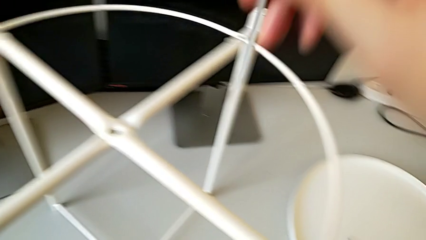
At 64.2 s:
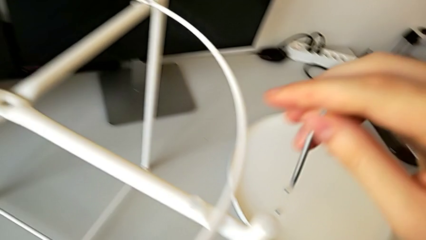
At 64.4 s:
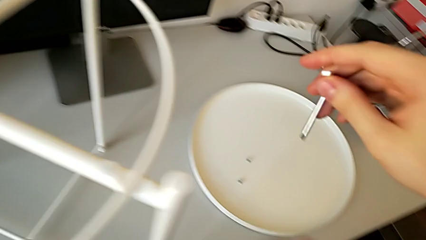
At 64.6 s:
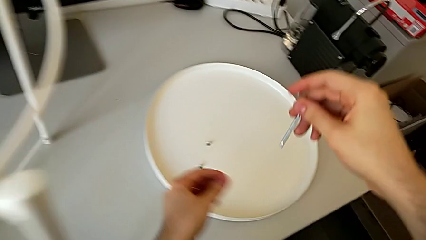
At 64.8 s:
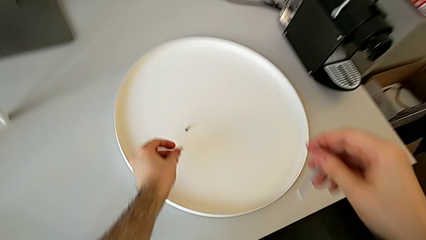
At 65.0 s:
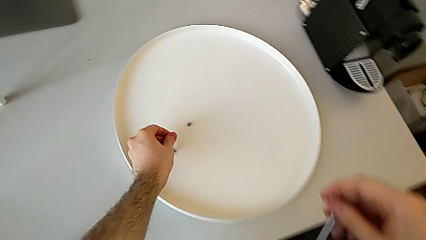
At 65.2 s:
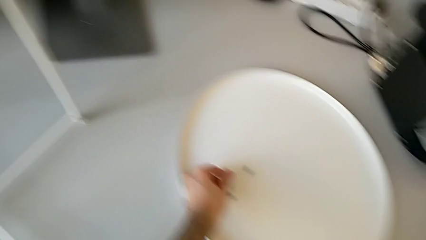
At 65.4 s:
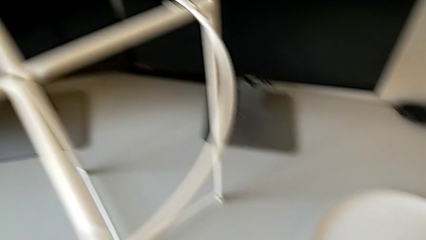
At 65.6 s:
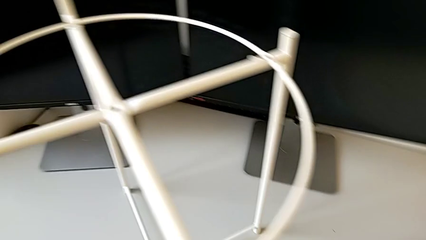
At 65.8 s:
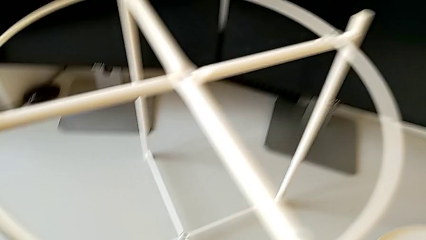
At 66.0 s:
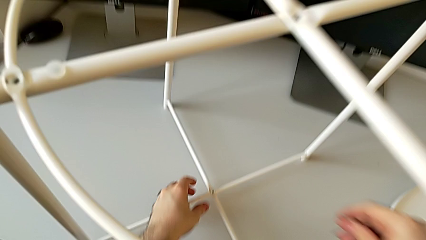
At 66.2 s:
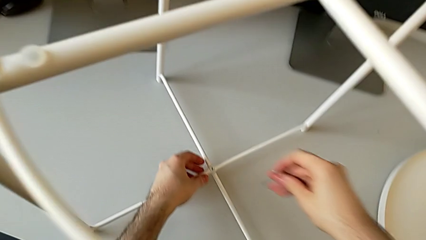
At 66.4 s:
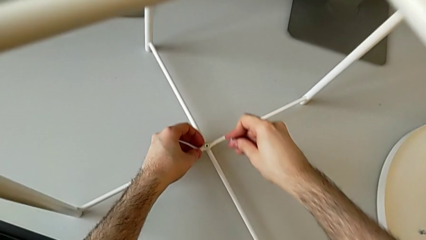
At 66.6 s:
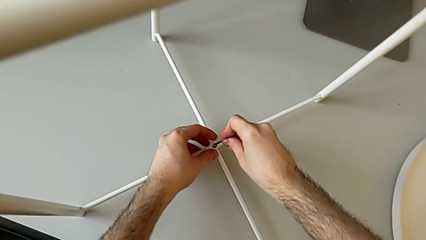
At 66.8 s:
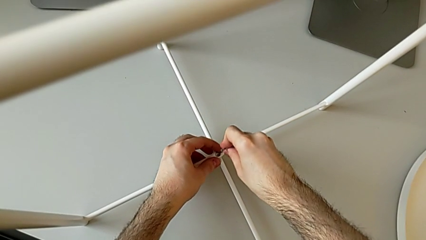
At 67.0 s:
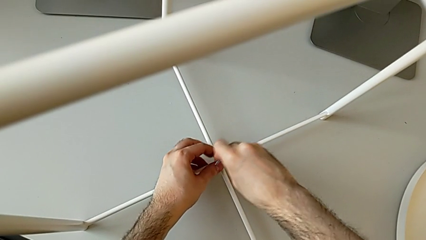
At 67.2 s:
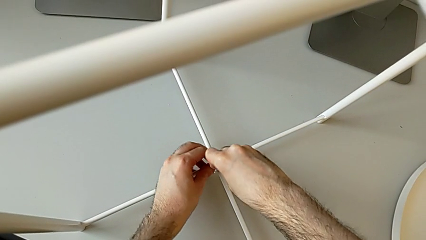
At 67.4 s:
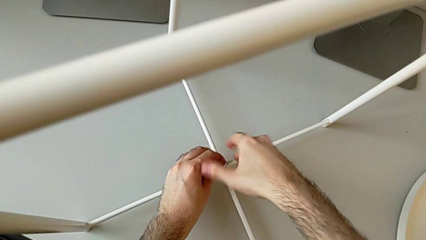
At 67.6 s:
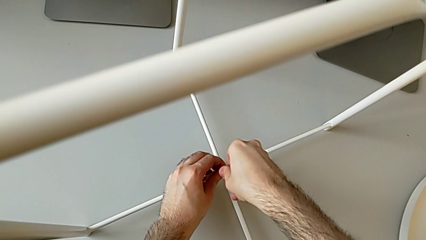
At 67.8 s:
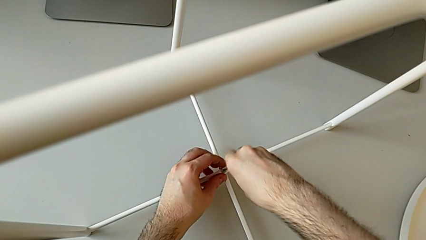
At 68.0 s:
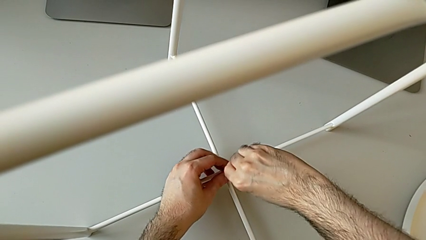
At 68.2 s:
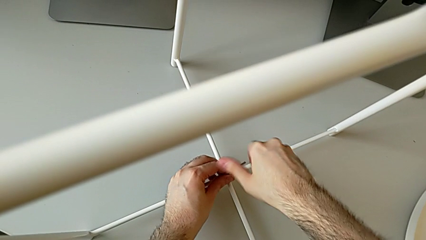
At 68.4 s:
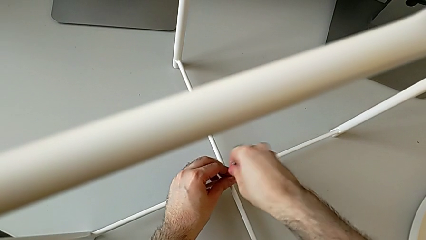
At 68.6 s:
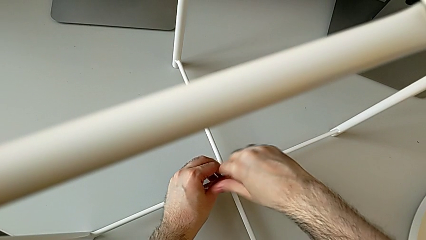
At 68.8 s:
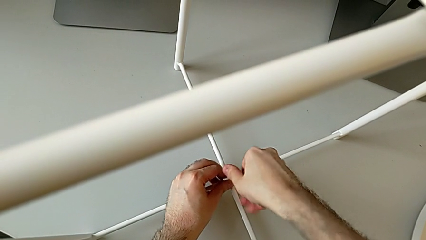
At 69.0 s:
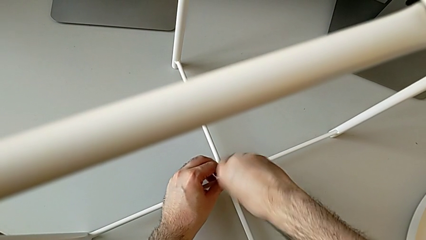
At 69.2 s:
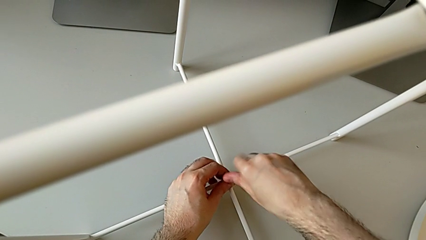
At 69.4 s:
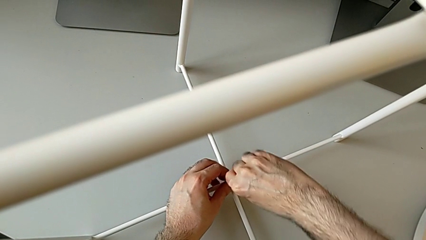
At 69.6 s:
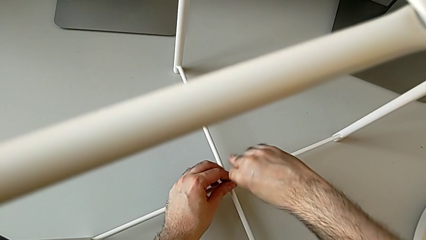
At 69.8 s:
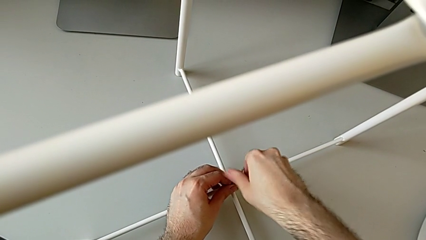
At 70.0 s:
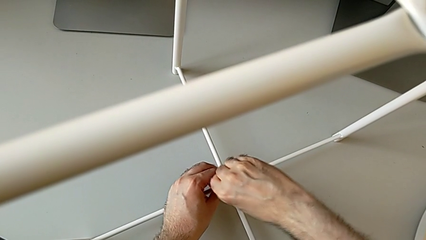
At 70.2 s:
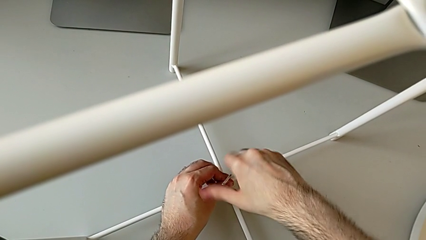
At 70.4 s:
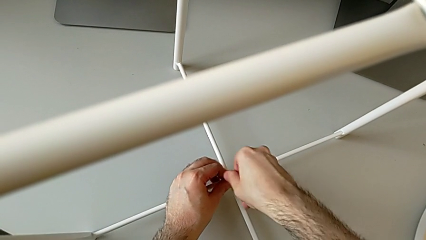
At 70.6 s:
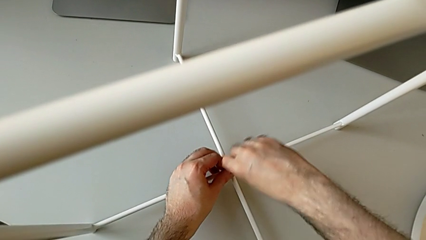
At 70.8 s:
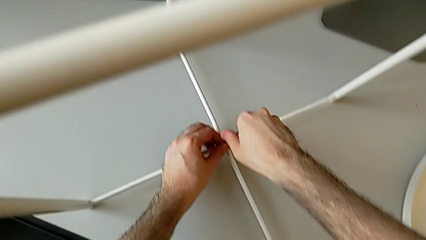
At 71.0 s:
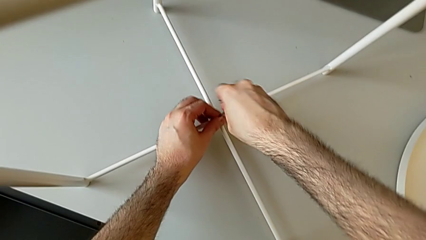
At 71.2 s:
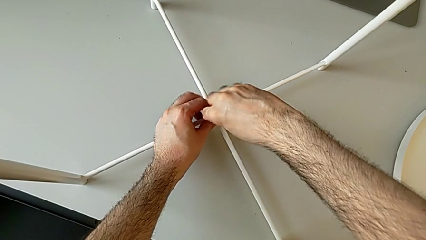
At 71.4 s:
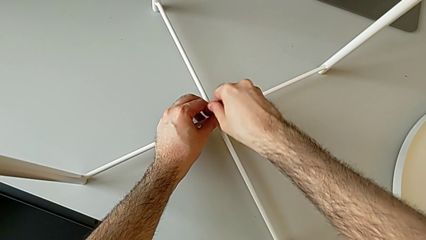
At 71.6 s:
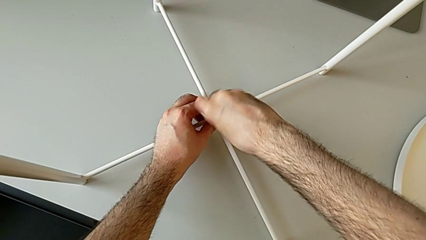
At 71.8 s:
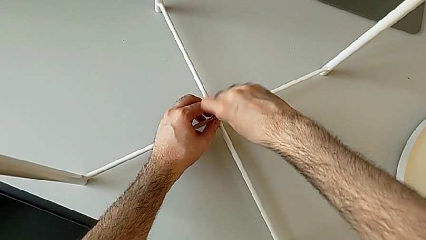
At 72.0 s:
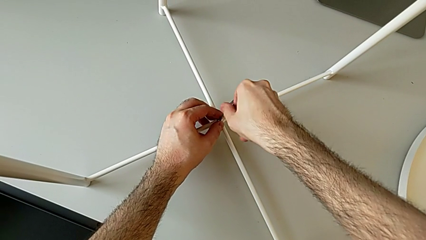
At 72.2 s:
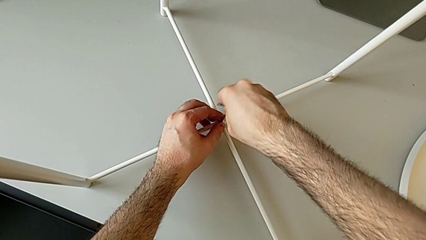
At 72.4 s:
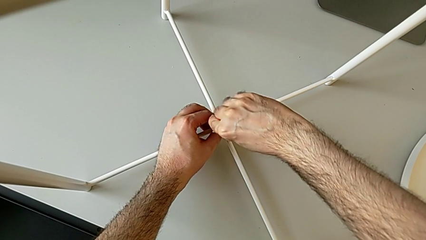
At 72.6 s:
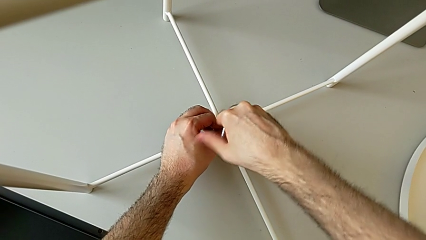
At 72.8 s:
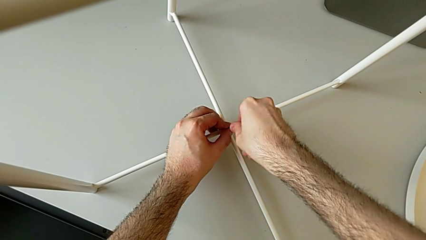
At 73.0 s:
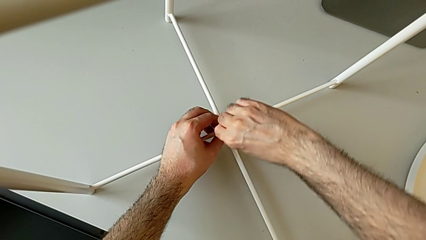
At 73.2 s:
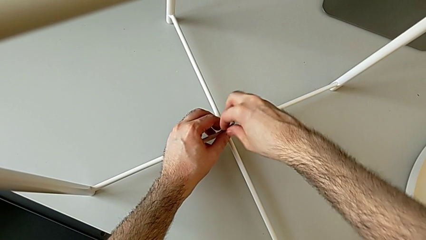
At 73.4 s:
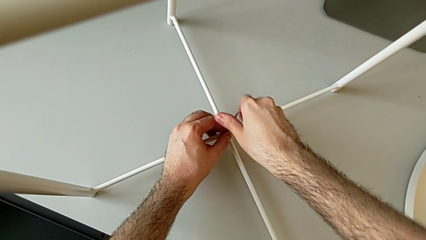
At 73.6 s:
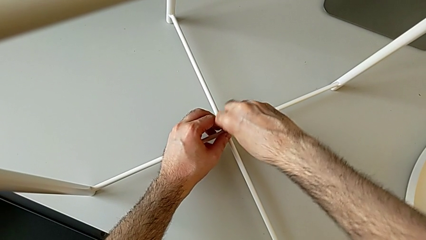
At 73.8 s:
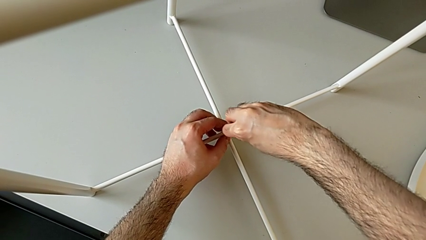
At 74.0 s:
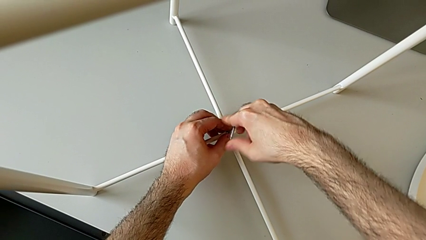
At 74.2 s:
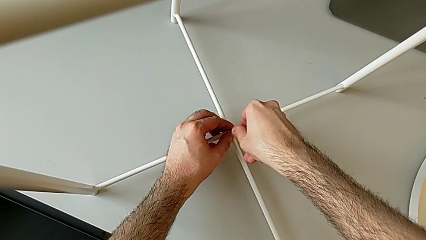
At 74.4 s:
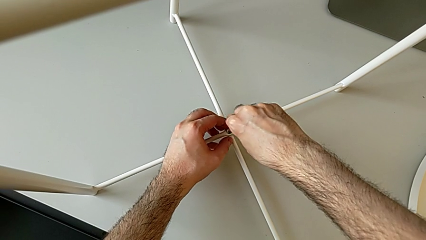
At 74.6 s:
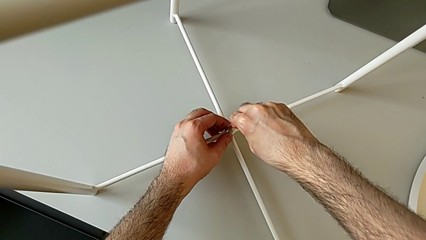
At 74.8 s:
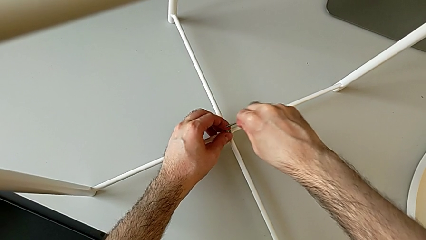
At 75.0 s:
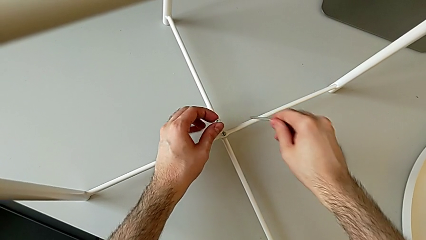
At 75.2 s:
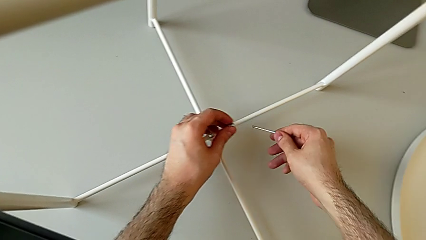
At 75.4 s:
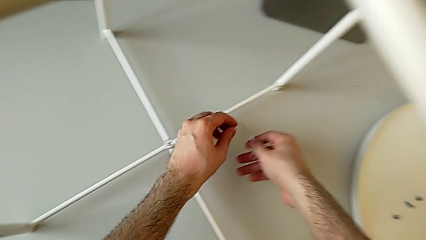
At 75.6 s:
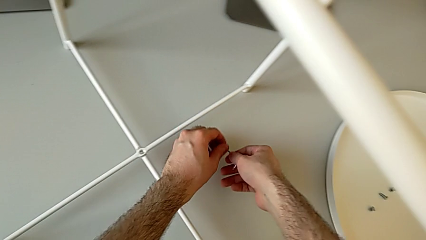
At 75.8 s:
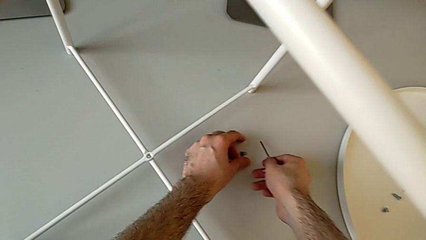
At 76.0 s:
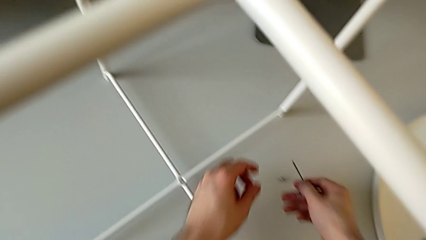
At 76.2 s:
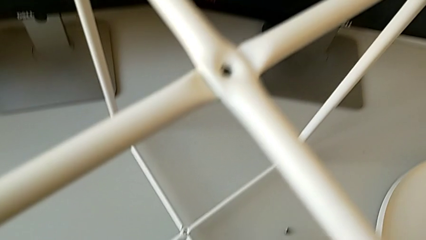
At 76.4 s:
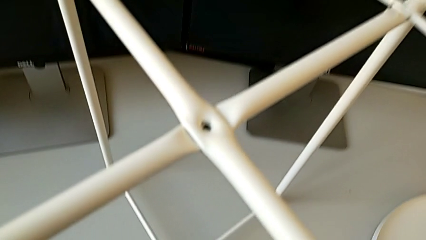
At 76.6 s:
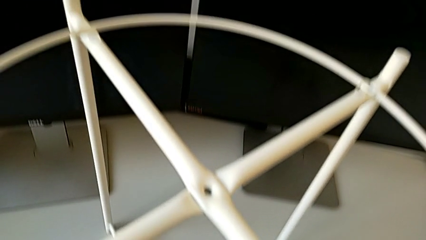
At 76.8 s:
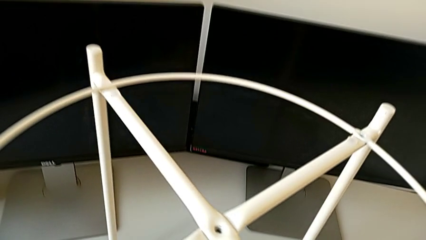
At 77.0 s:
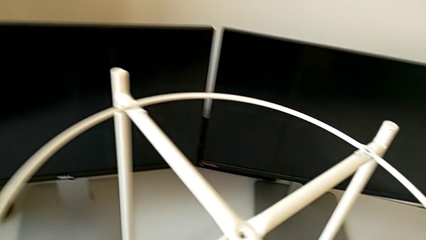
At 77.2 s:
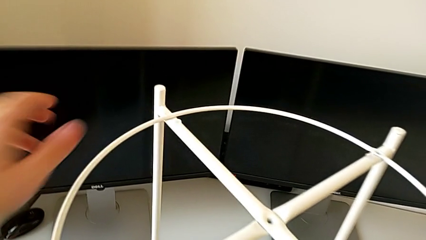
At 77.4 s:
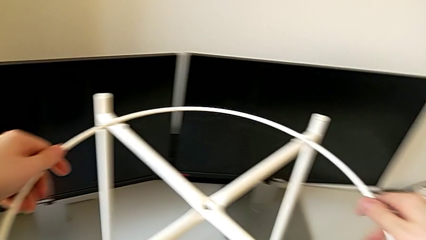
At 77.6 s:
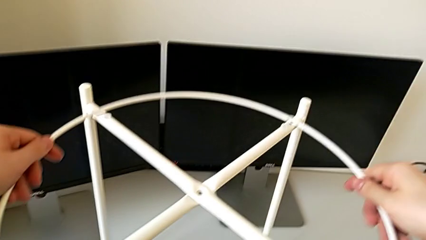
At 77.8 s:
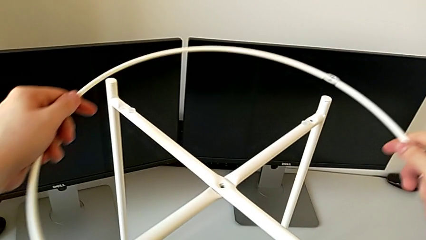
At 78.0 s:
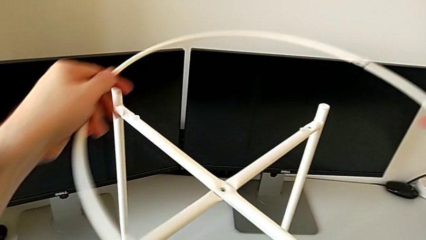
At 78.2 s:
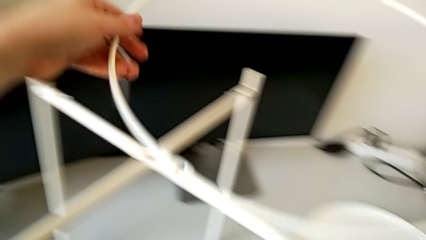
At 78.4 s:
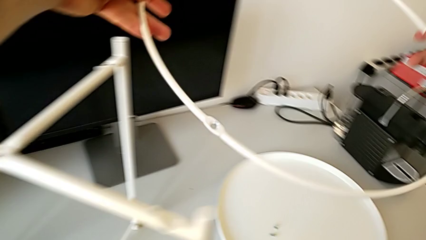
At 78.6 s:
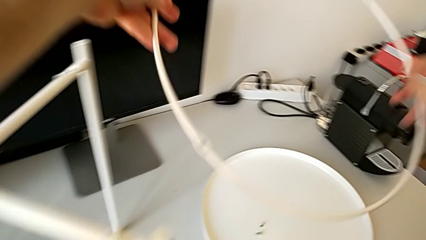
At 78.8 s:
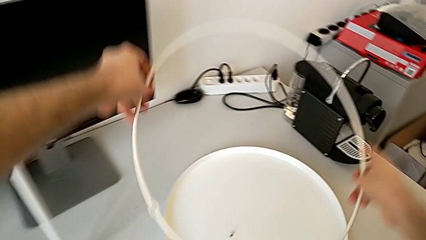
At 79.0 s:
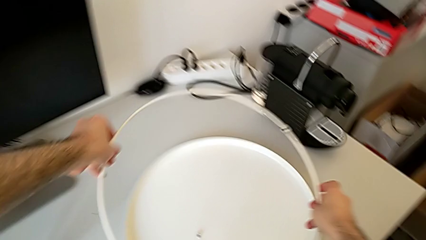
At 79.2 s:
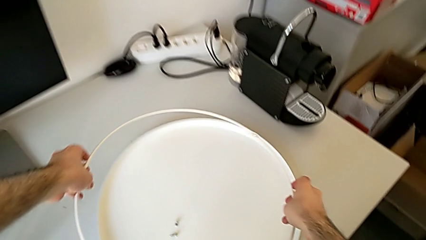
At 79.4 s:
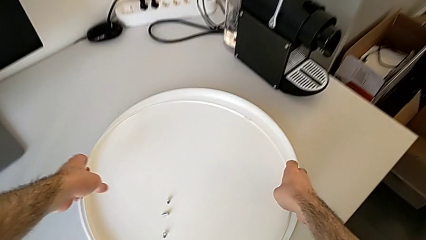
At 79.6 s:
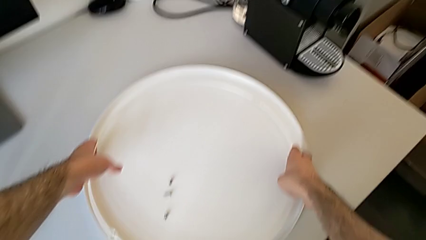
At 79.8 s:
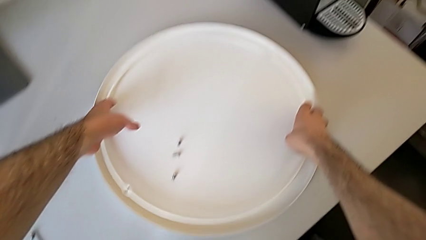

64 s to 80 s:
The camera wearer is disassembling the circle from the legs. They place the hex socket head, approach it, insert the Allen wrench, unscrew the hex socket head, withdraw the Allen wrench with the right hand, disassemble the hex socket head with the left hand, place it, place the Allen wrench, disassemble the circle and place it.
